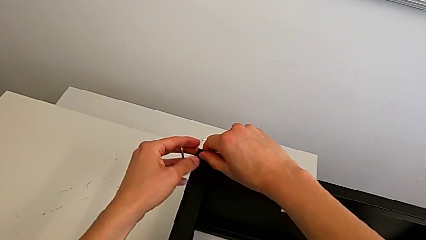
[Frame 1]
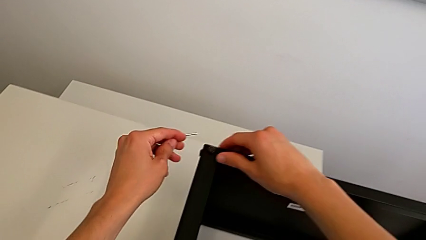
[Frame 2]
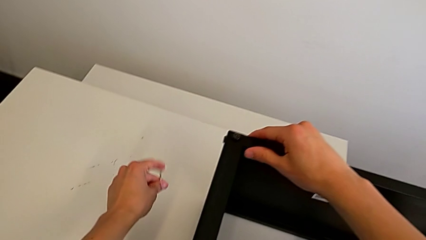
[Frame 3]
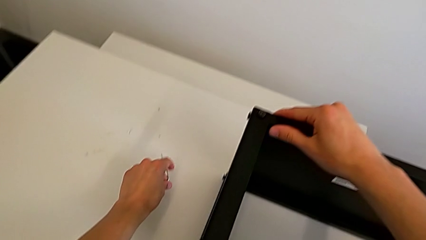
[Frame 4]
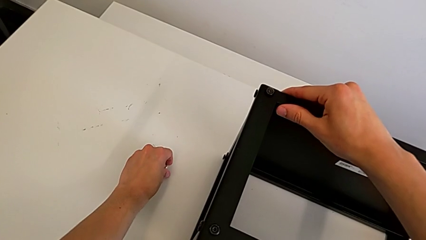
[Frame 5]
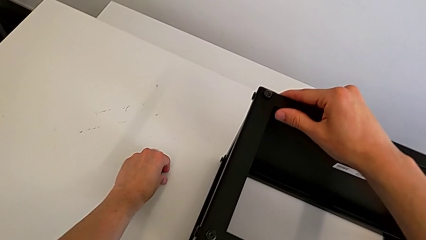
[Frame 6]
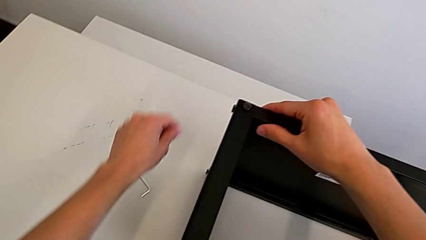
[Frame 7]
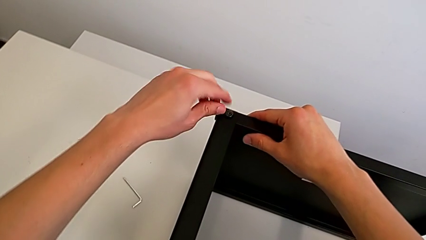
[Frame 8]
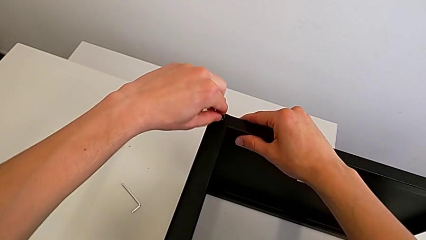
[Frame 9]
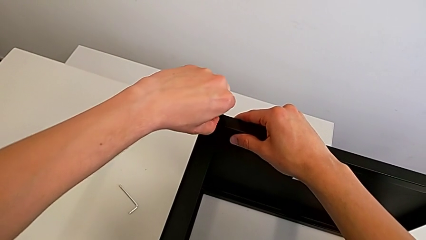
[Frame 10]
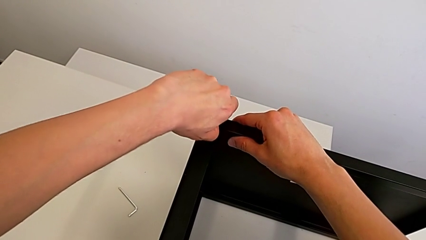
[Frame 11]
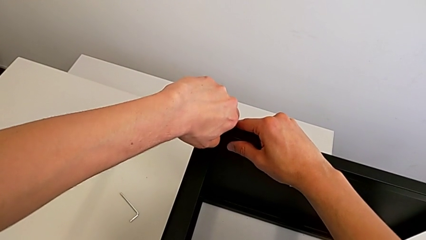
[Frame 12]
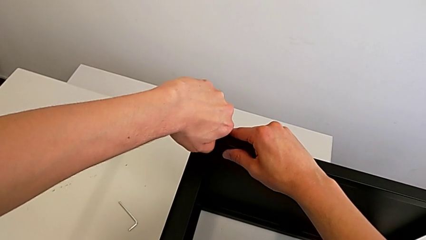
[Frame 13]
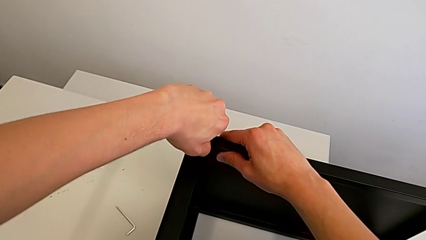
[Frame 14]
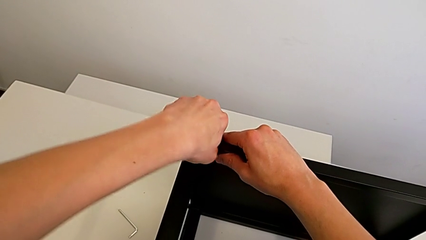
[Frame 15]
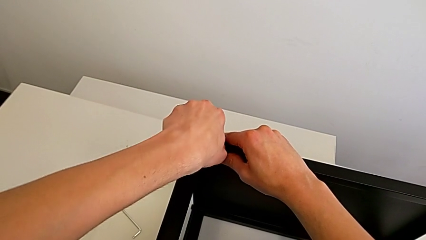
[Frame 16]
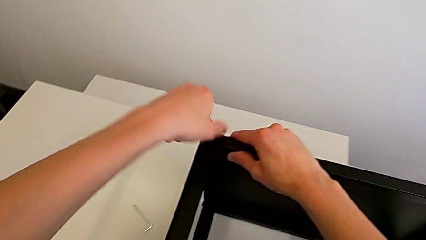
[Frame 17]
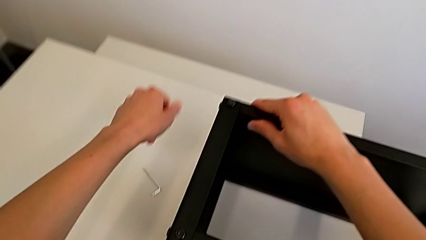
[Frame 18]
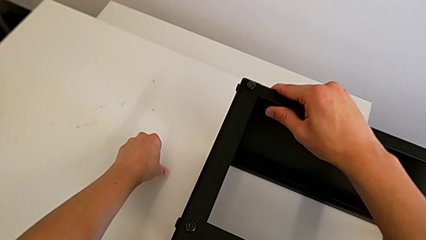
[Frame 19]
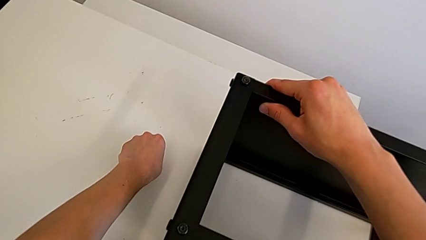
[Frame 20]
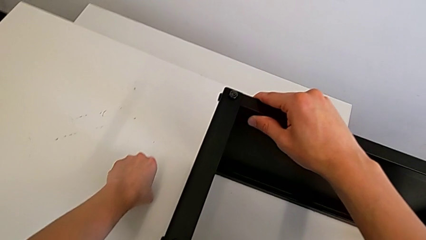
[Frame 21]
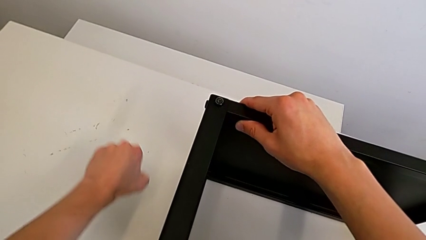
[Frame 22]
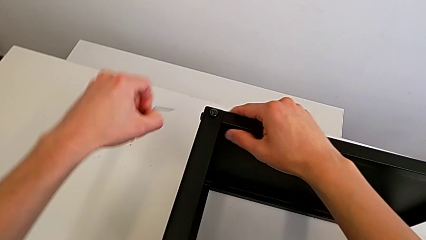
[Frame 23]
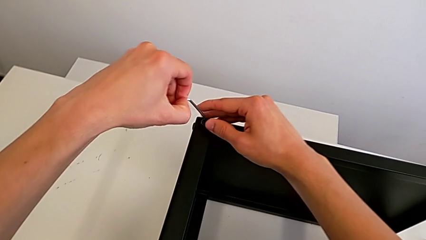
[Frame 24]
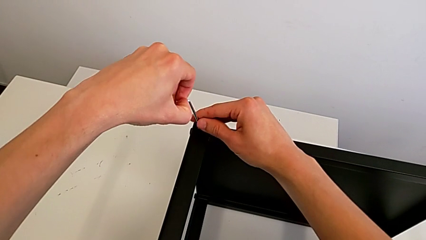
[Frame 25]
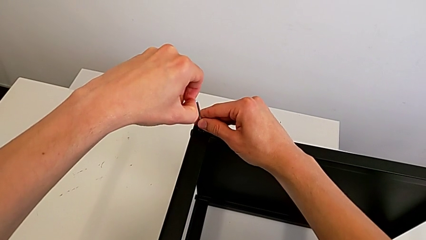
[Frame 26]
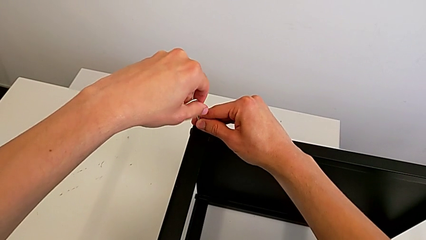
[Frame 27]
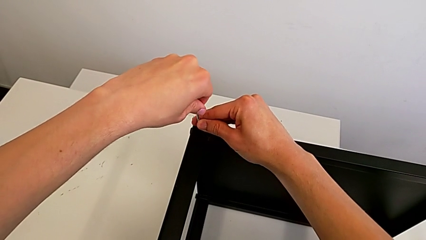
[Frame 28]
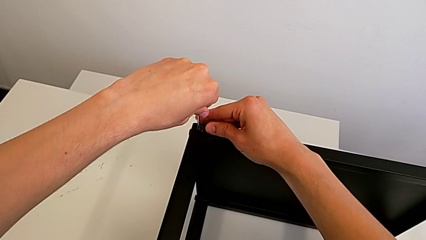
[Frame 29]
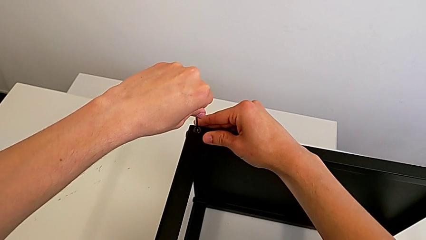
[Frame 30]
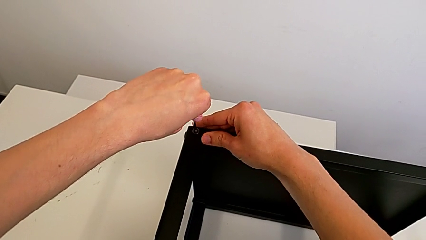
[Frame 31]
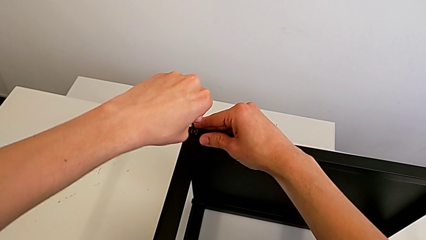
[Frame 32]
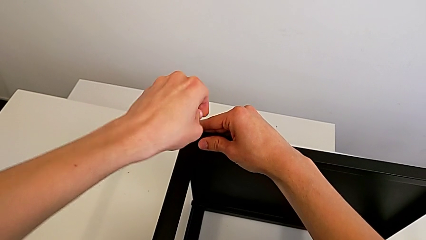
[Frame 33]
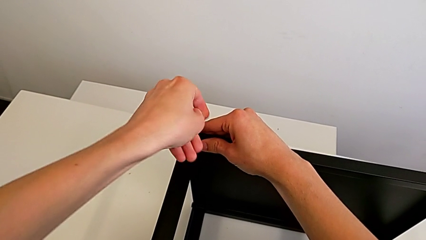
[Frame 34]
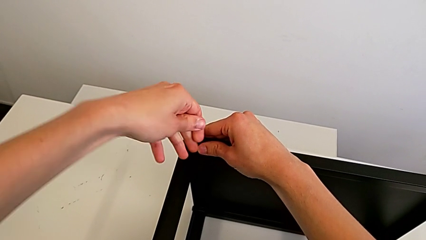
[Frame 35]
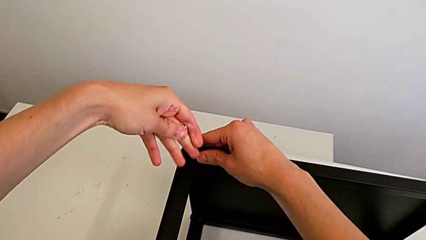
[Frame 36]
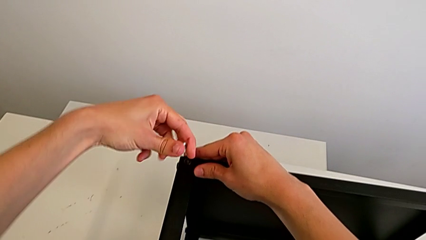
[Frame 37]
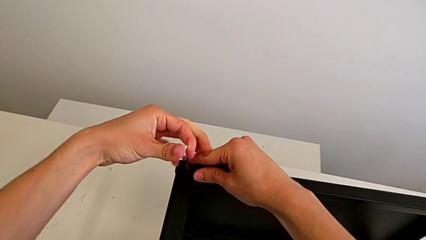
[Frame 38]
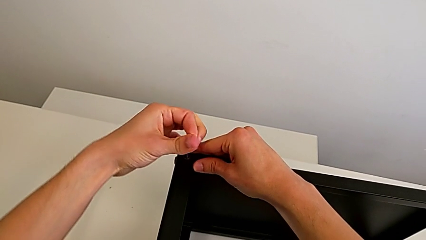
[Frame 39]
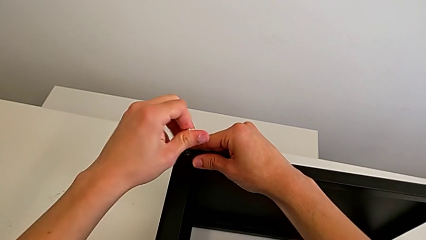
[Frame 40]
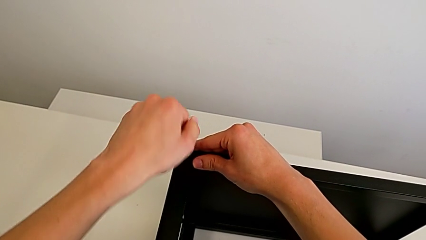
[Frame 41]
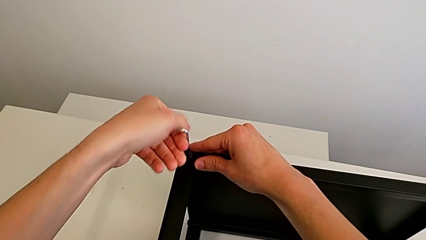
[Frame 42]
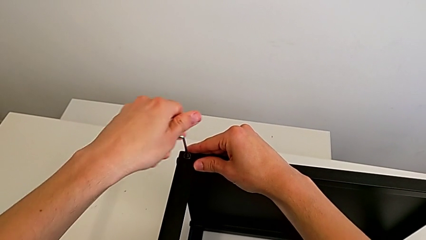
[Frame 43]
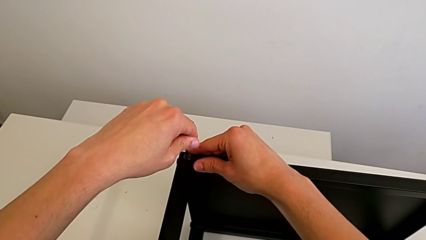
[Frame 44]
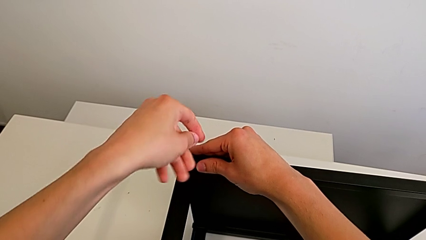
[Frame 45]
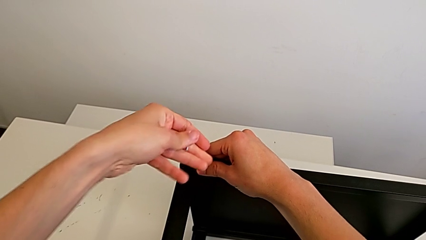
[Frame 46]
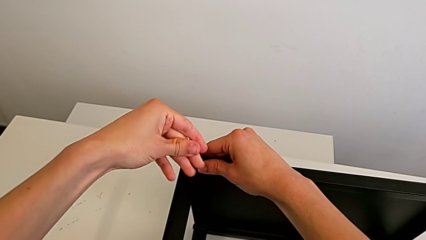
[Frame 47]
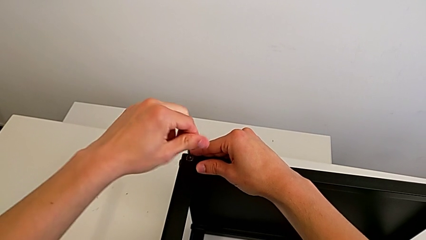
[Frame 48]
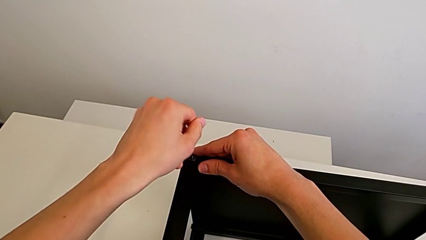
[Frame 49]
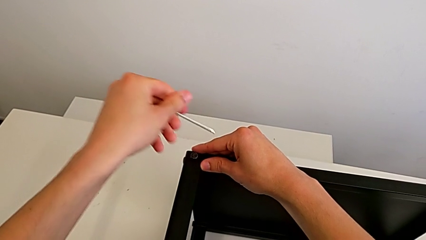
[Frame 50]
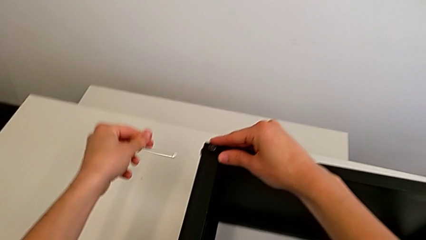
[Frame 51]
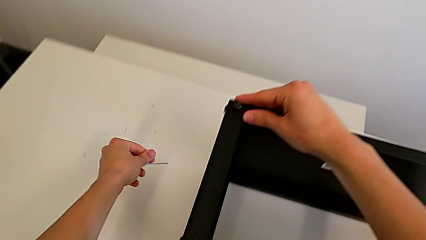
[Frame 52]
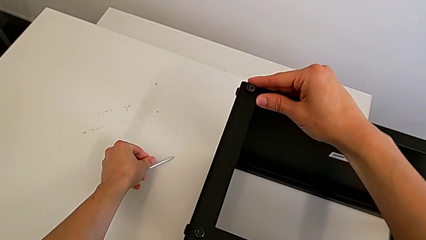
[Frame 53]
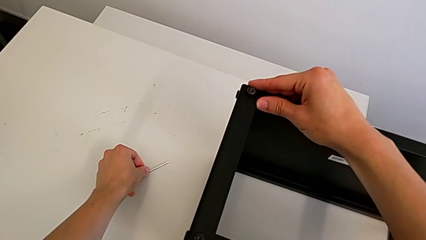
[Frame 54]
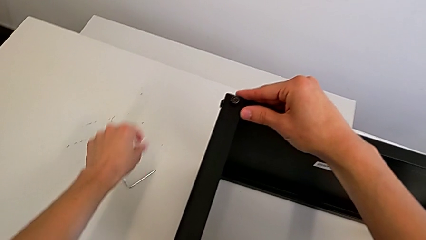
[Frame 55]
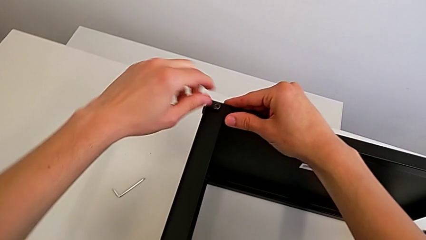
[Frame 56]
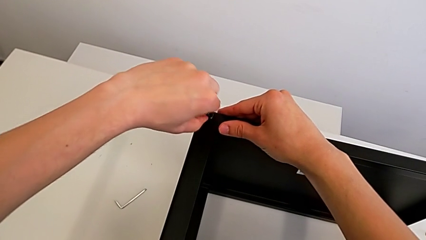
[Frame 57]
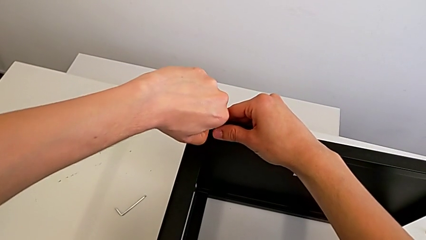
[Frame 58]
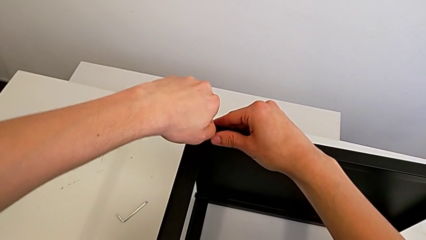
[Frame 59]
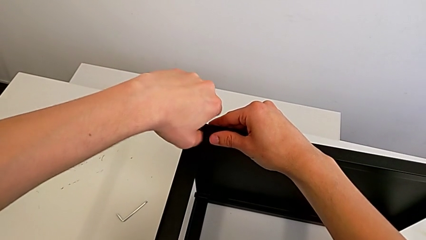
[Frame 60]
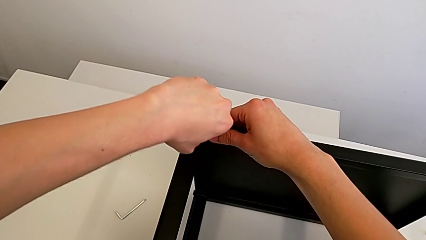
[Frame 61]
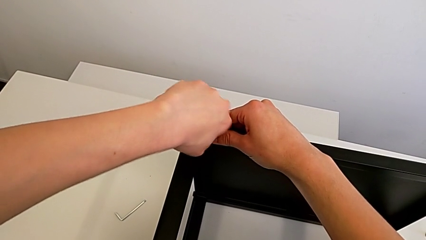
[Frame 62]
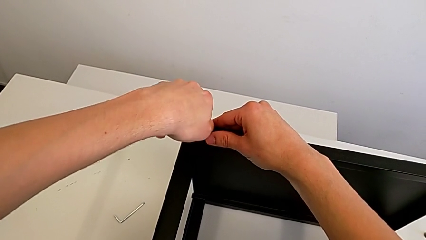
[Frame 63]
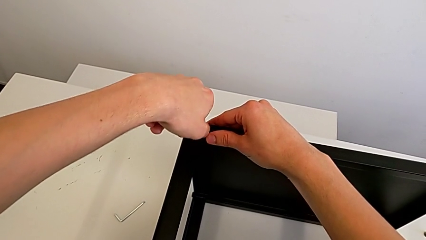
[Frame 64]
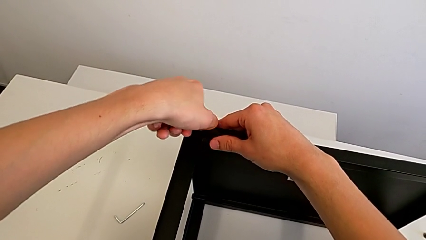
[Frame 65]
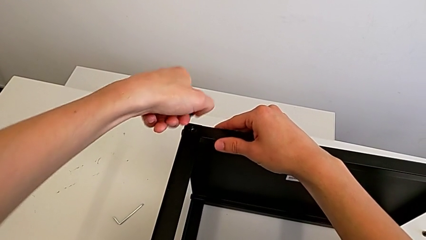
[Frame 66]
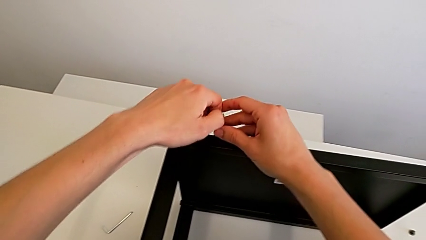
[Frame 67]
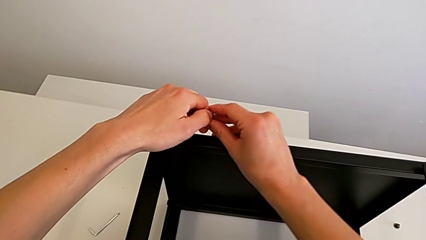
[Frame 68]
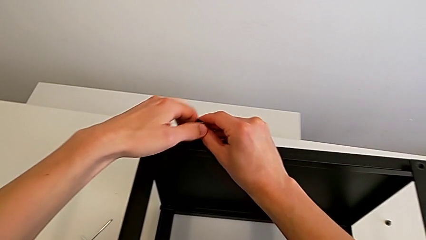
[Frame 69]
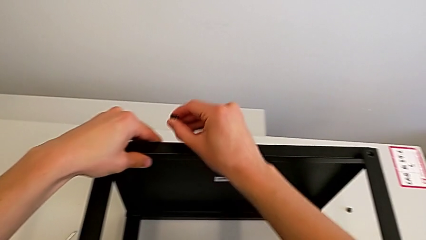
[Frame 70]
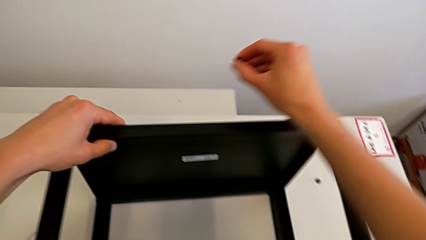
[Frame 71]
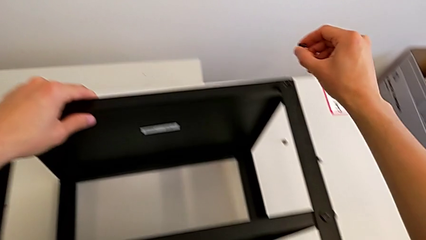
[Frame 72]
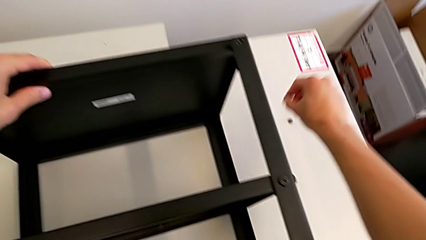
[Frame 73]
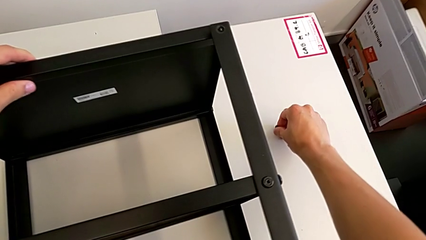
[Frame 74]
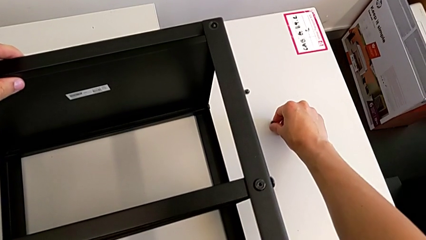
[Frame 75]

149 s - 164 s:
The camera wearer is unscrewing the bottom screws from the table. They place the Allen wrench, unscrew the hex socket head, grab the Allen wrench, insert it, unscrew the hex socket head, withdraw the Allen wrench, place it, unscrew the hex socket head, disassemble it and place it.

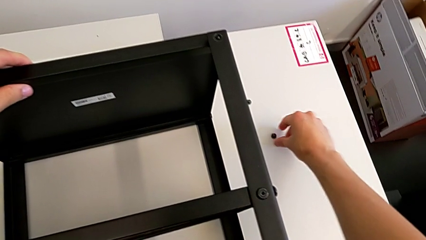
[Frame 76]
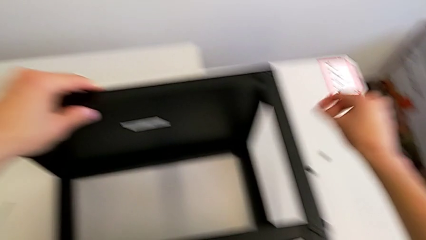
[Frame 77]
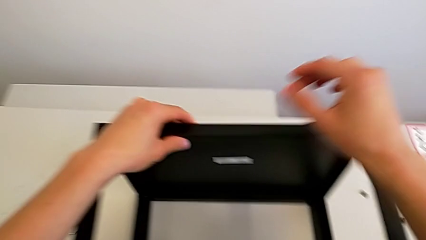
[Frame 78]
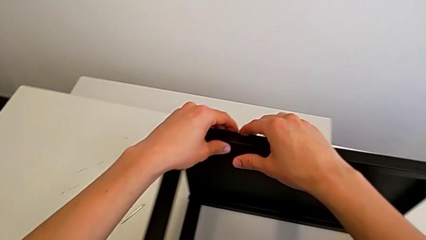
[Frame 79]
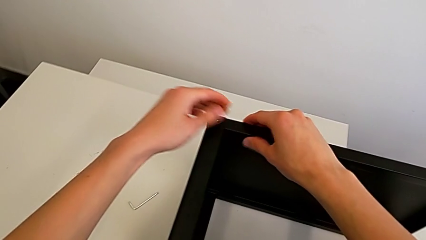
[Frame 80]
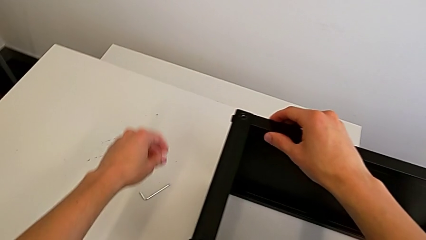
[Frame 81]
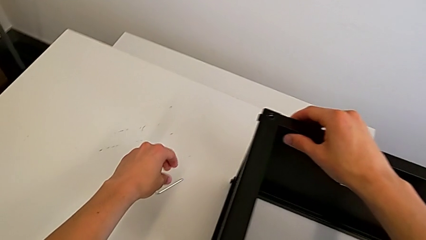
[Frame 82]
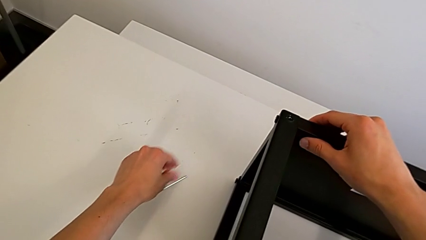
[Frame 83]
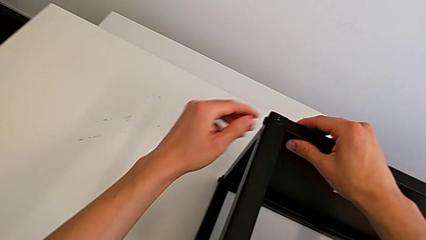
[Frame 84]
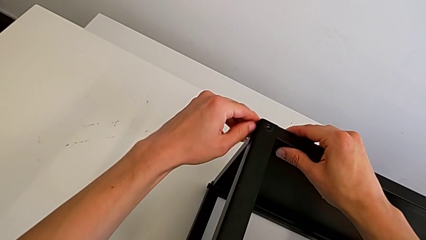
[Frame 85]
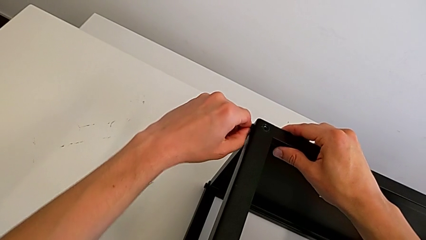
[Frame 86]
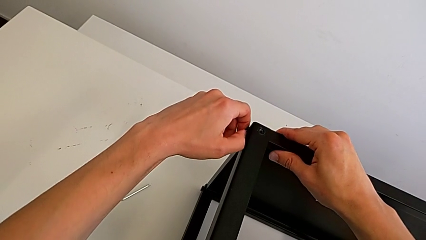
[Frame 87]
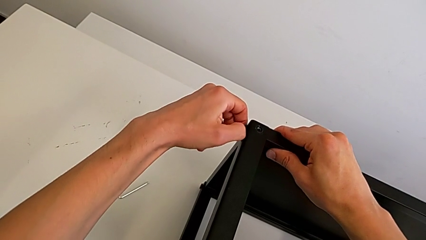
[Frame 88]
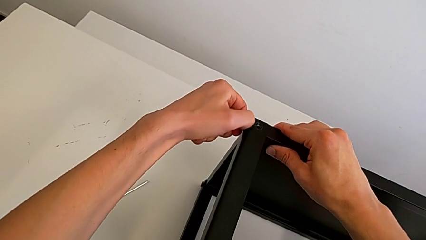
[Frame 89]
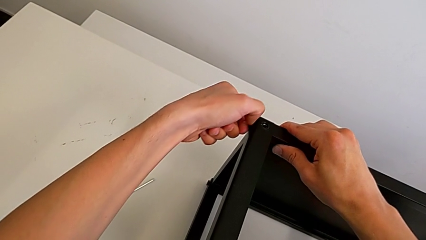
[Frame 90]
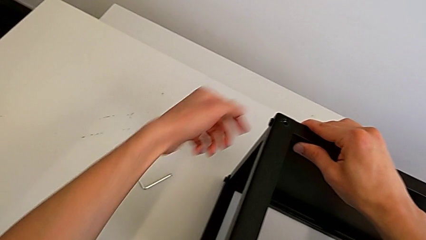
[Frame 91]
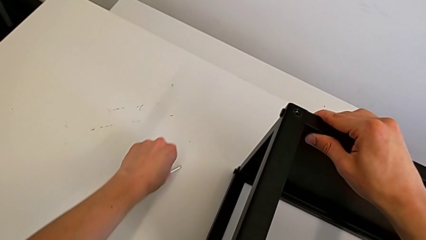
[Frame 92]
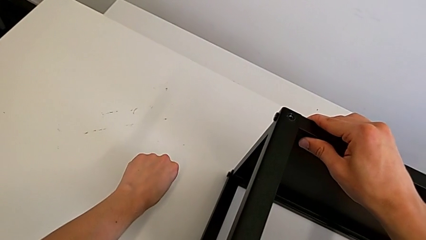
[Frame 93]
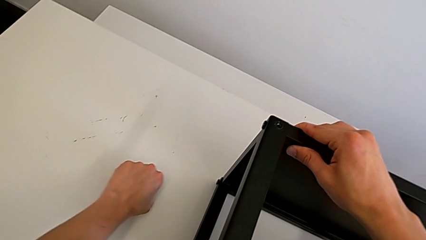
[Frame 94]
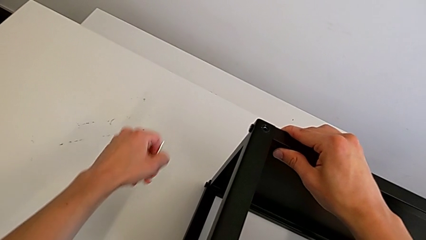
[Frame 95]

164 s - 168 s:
The camera wearer is unscrewing the fourth screw of the table. They approach the Allen wrench, unscrew the hex socket head and grab the Allen wrench.
